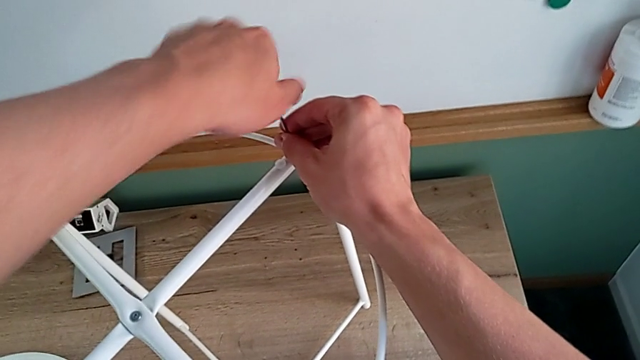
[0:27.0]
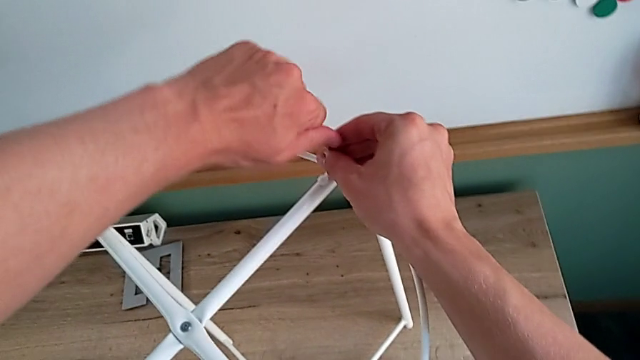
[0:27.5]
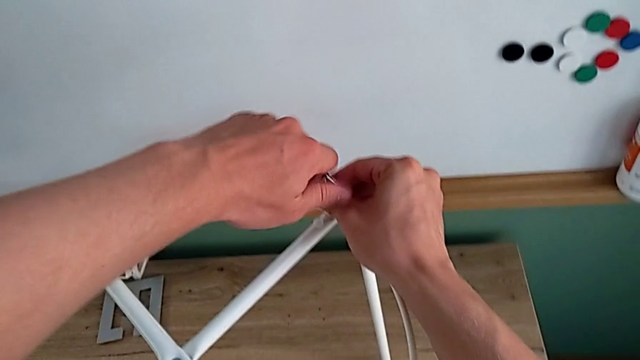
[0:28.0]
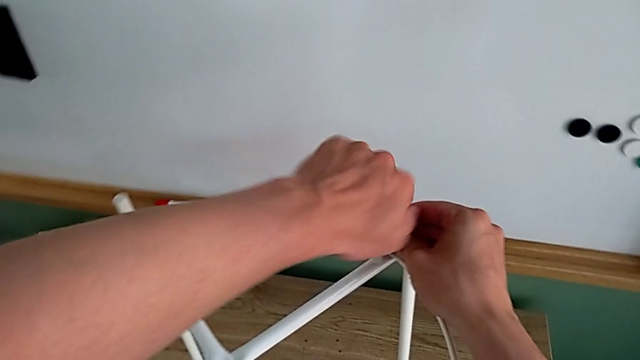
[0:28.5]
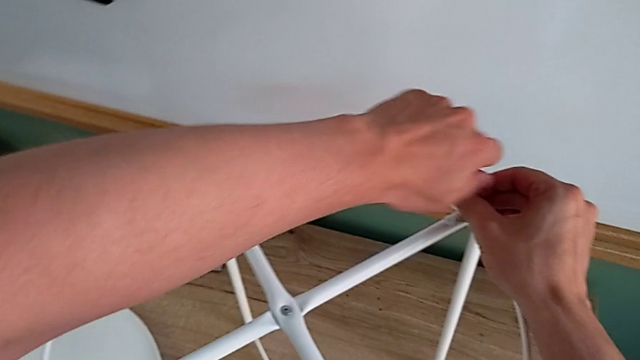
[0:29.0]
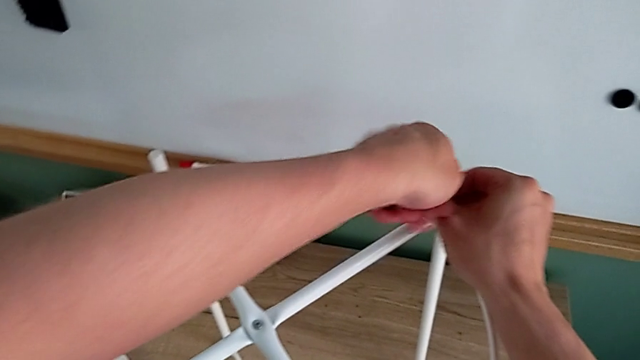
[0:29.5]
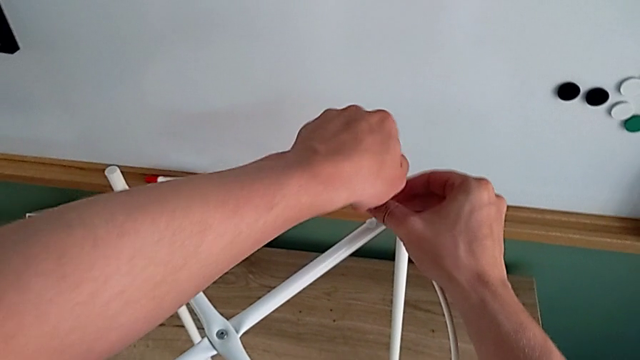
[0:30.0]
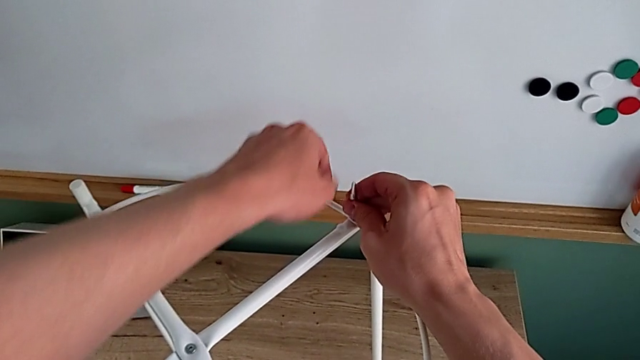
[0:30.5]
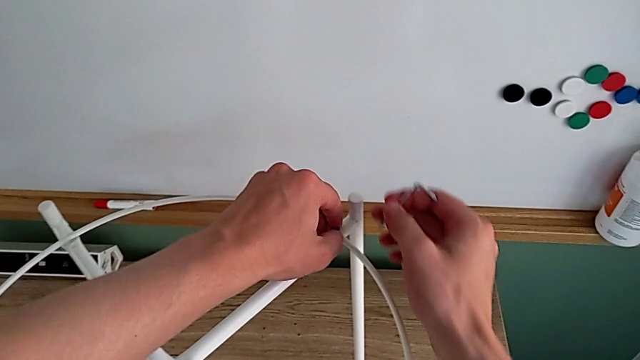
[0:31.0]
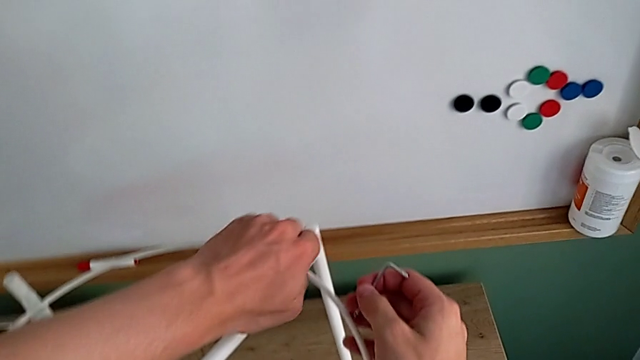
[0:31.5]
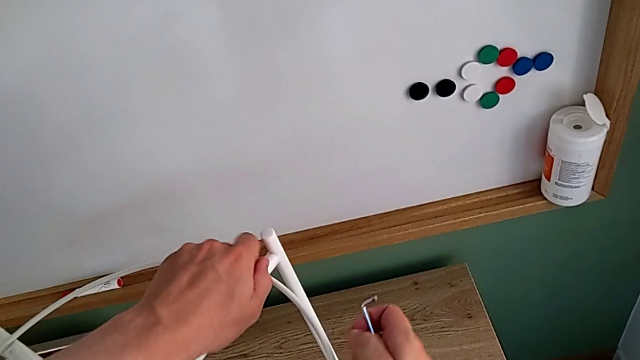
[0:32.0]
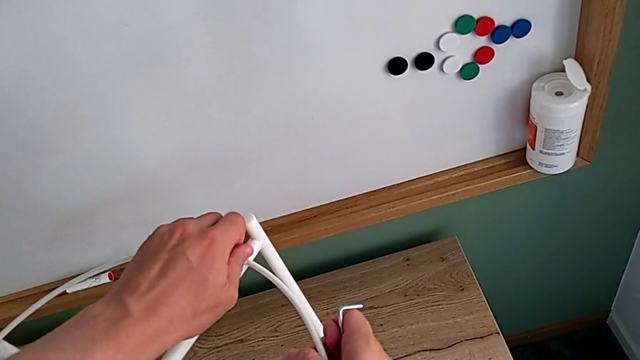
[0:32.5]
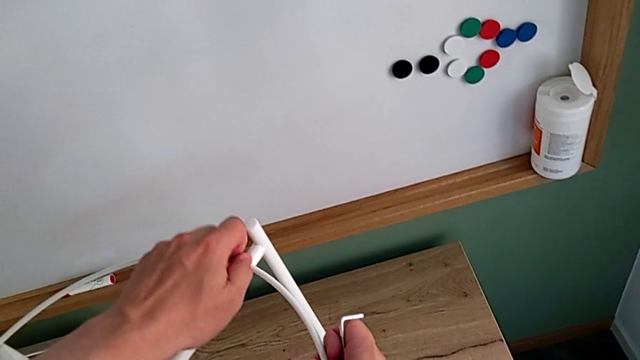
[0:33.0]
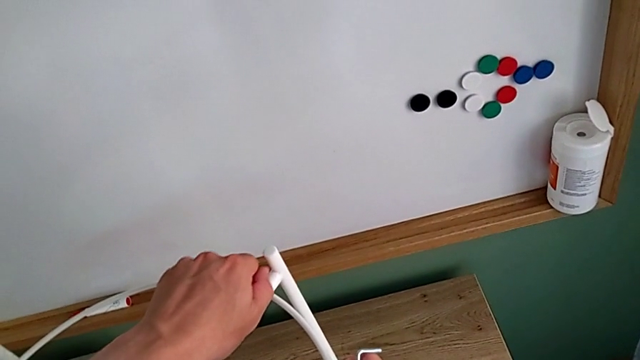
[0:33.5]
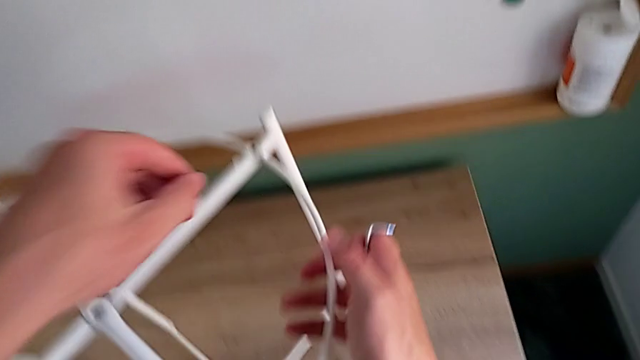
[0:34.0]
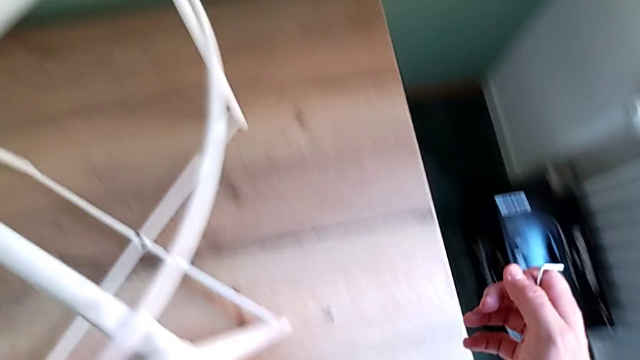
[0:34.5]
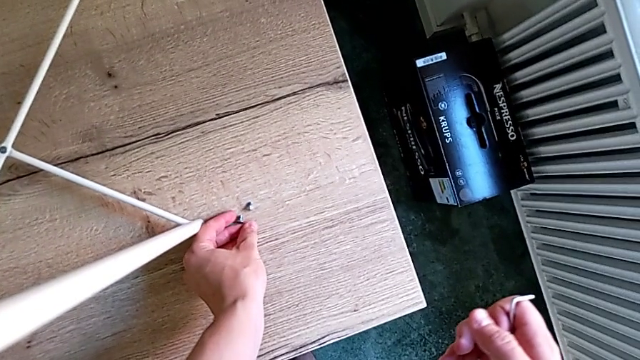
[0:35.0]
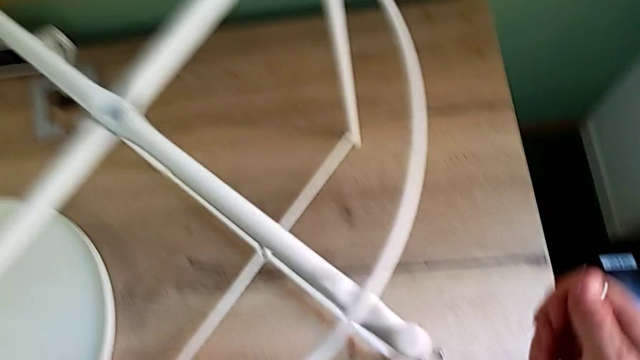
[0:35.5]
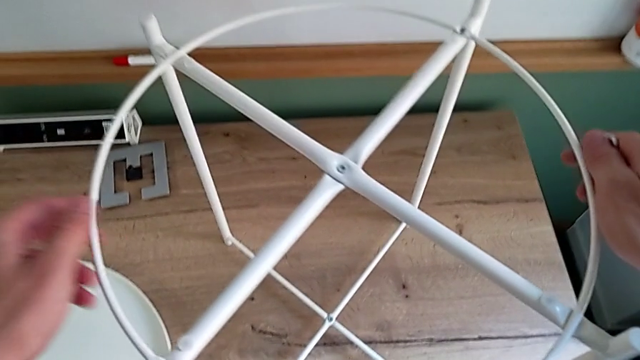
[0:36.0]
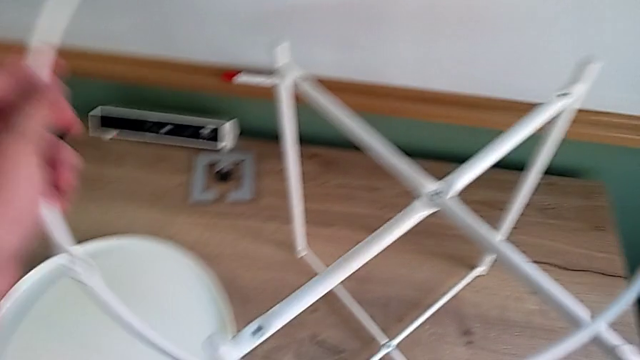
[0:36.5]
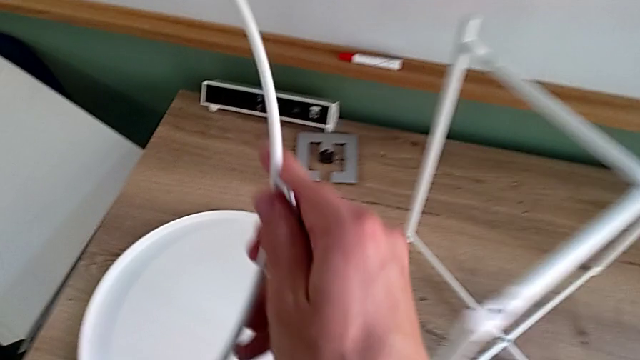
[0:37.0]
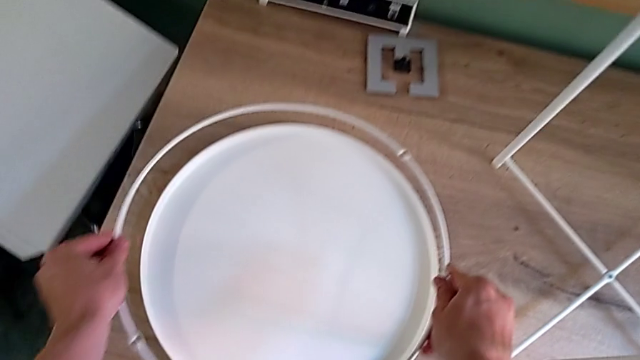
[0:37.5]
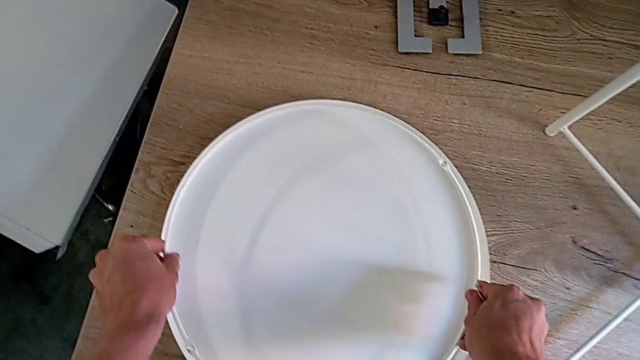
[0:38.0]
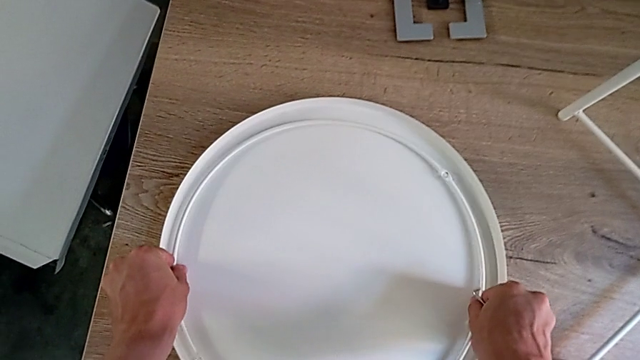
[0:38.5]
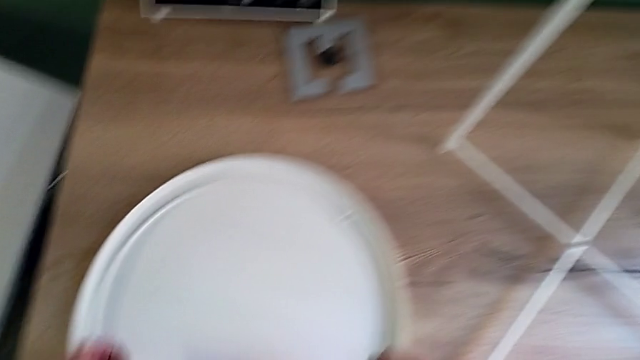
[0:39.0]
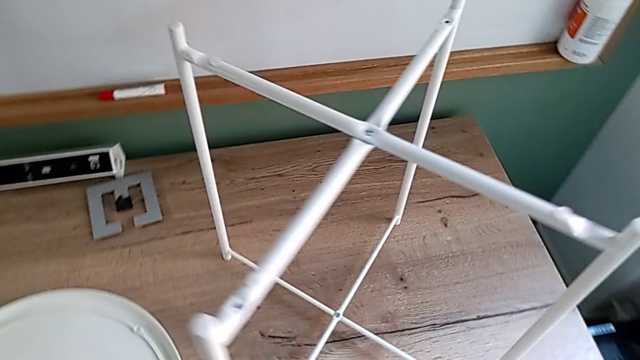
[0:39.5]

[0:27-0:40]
The camera wearer is disassembling the circle. They keep unscrewing the hex socket head, withdraw the Allen wrench, unscrew the hex socket head, disassemble it, place it, disassemble the circle and place it.

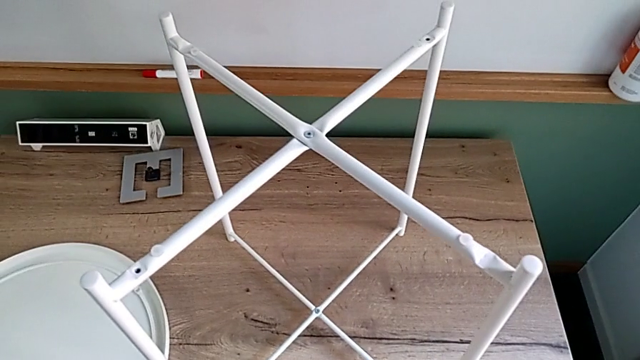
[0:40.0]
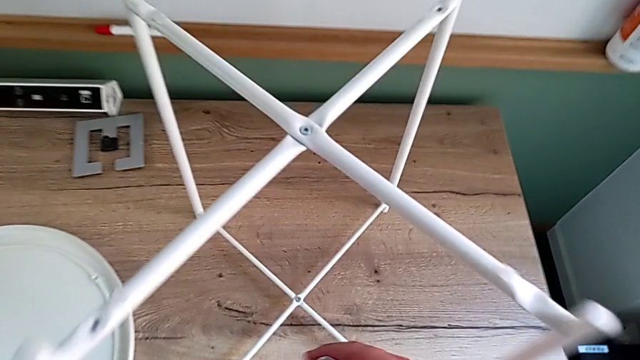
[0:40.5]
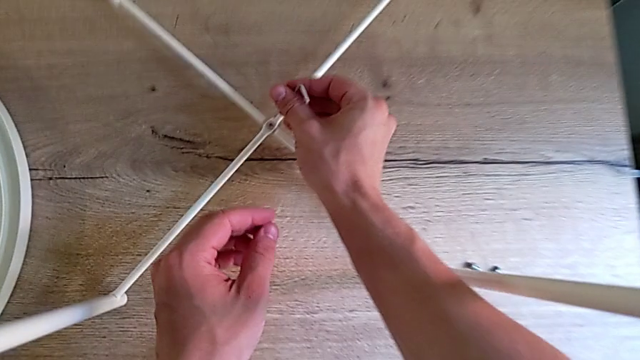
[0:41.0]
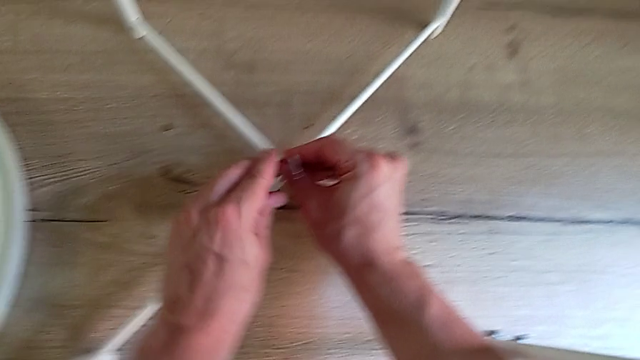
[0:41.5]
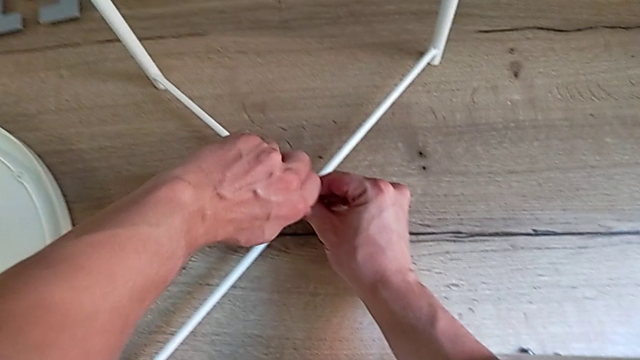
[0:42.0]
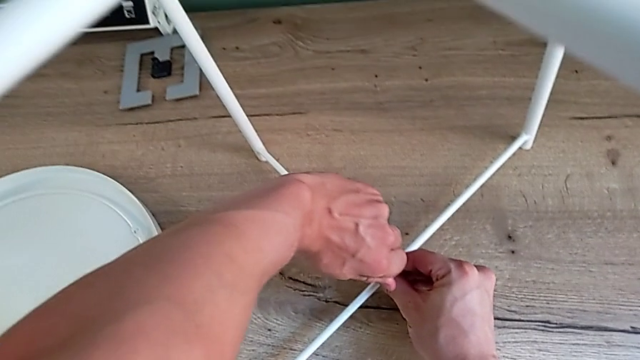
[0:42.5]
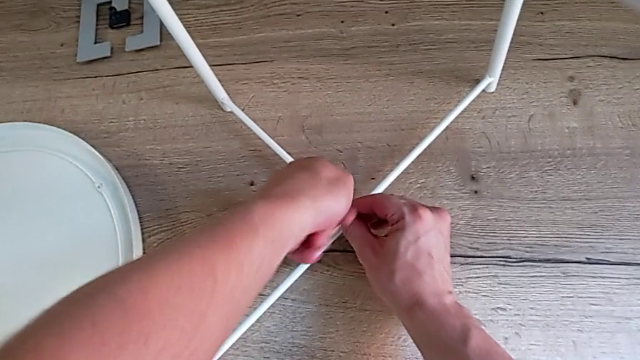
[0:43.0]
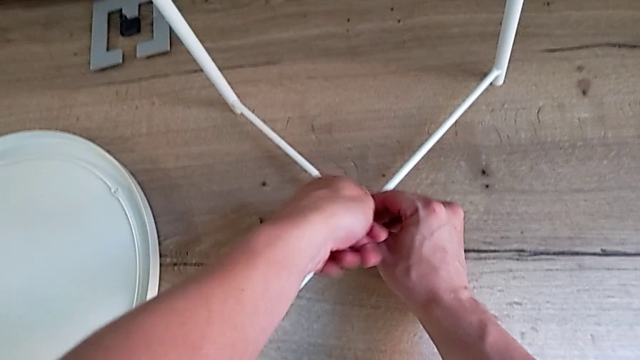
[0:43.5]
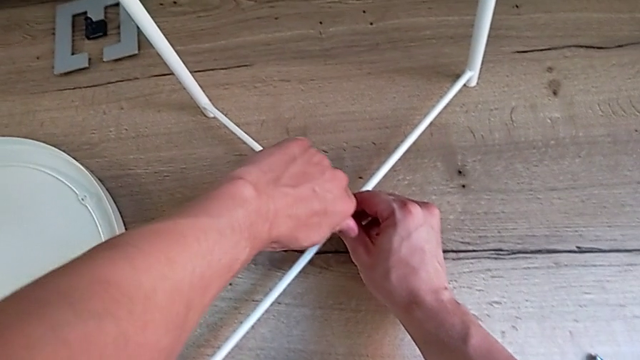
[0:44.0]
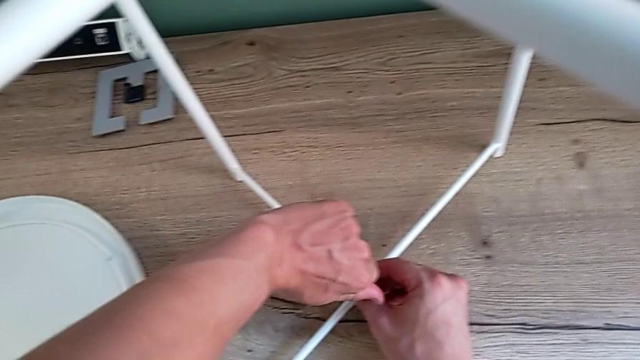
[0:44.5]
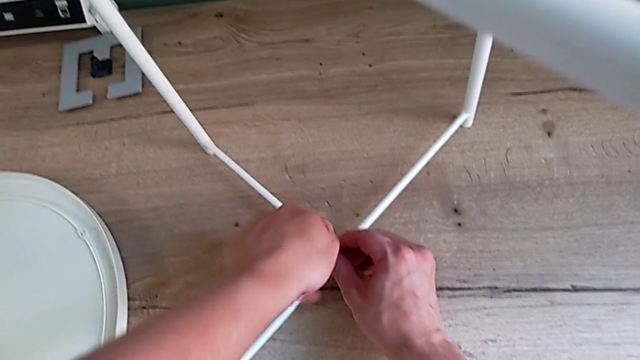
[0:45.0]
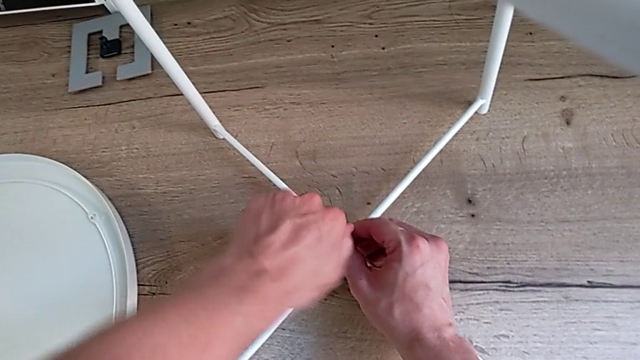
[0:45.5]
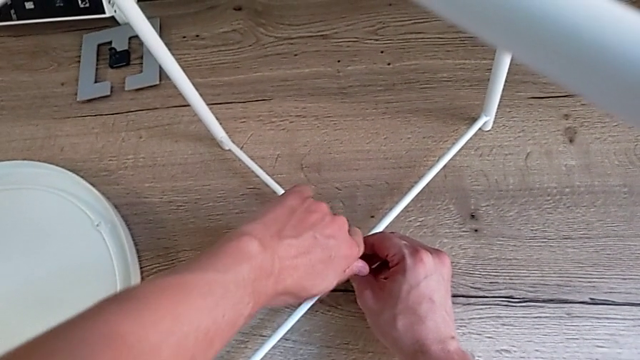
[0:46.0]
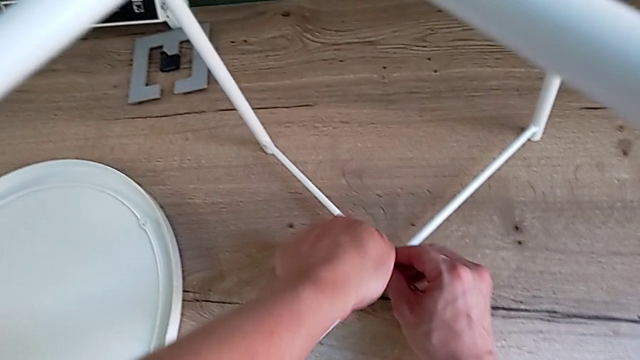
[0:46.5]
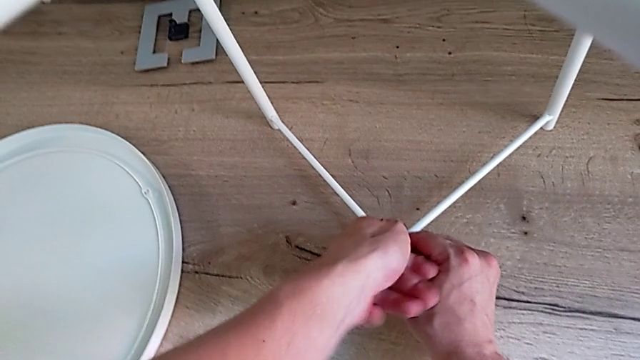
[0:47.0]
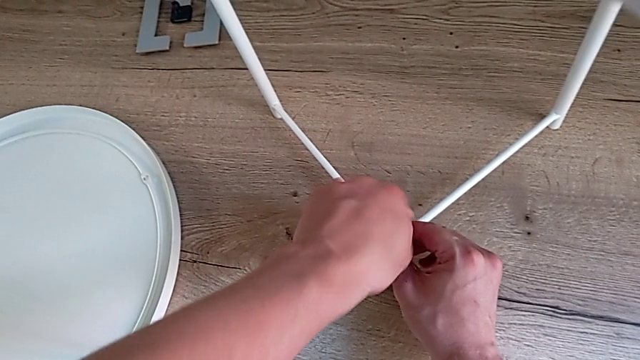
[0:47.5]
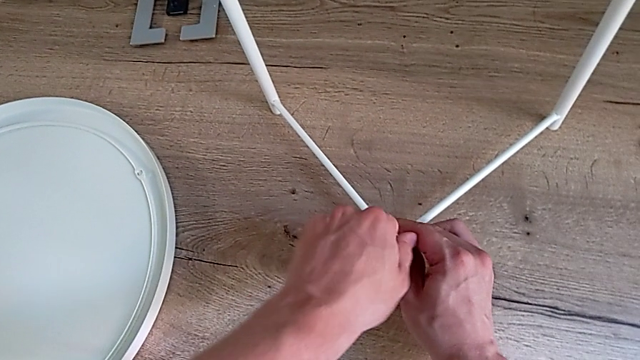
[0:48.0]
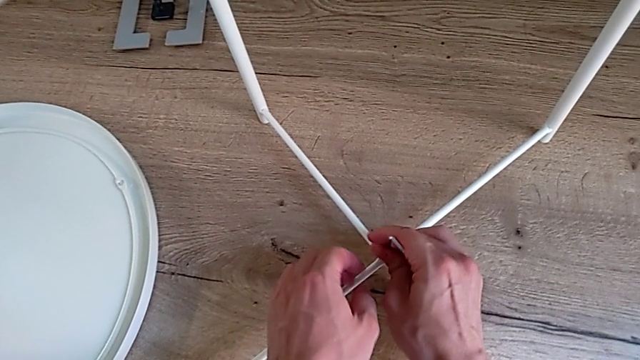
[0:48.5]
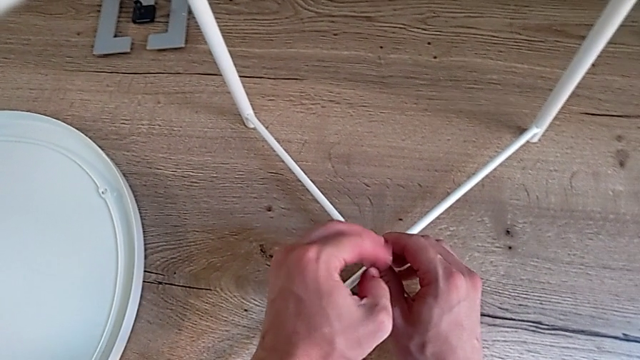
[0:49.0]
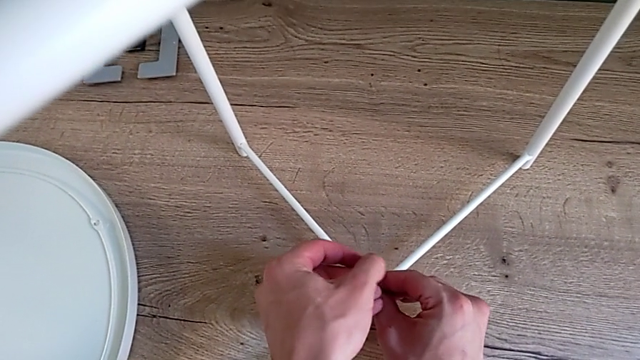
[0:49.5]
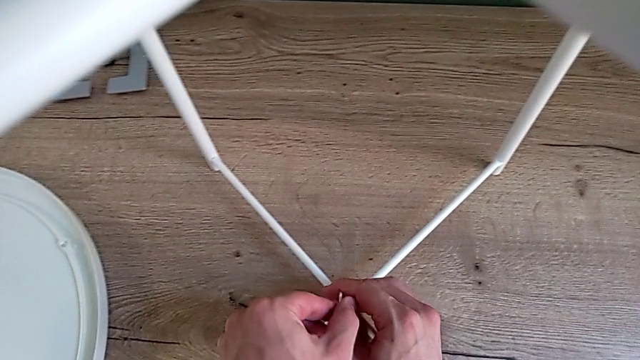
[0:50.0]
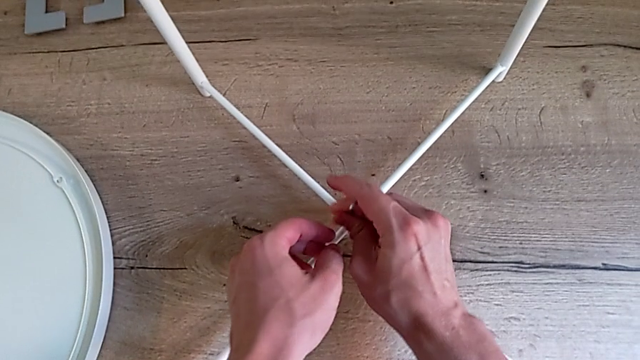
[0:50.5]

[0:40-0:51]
The camera wearer is unscrewing the bottom hex socket head. They approach the hex socket head, insert the Allen wrench, unscrew the hex socket head and withdraw the Allen wrench.
